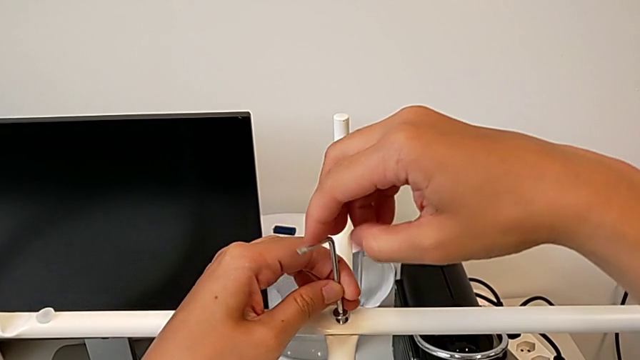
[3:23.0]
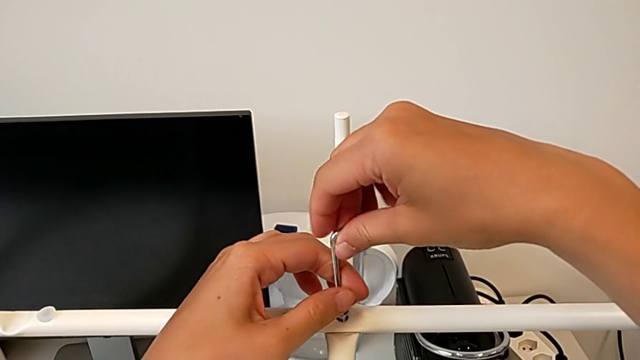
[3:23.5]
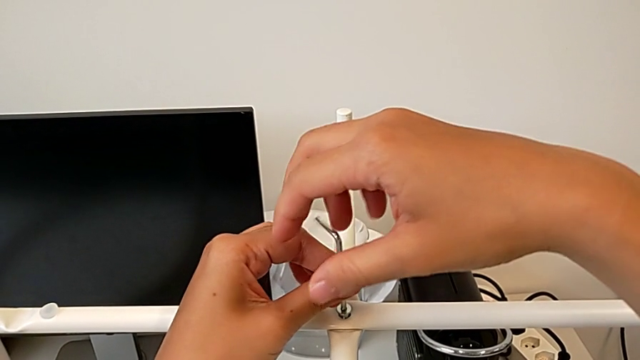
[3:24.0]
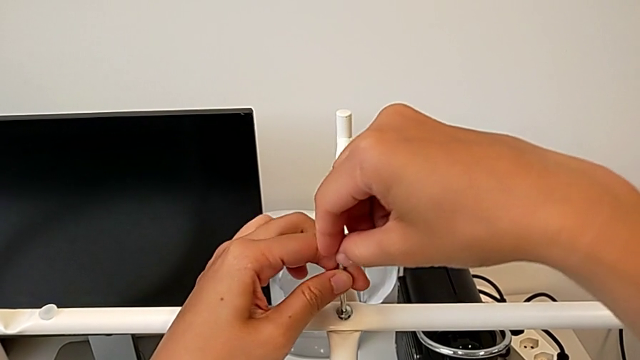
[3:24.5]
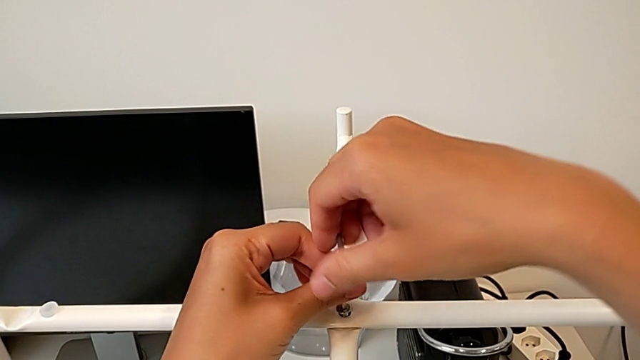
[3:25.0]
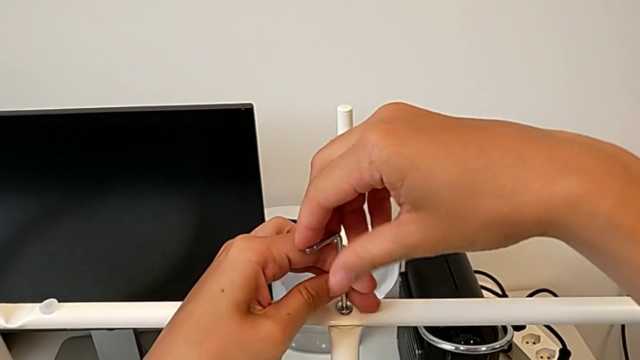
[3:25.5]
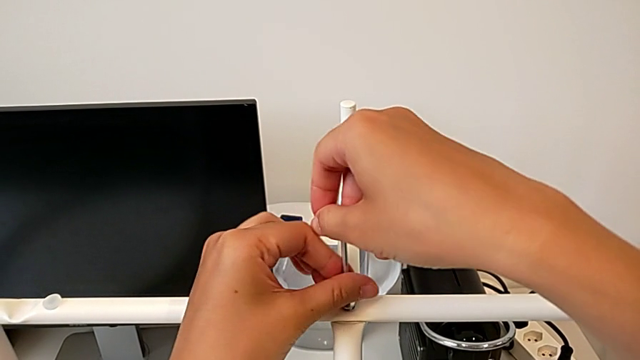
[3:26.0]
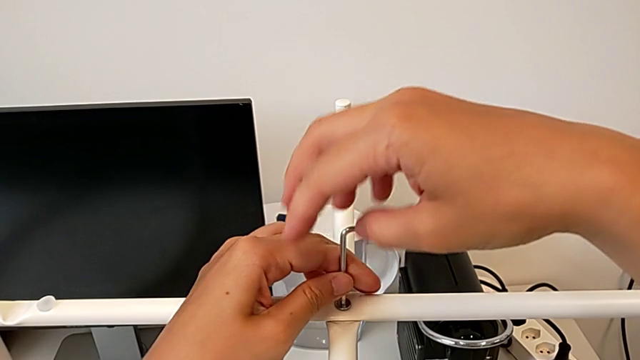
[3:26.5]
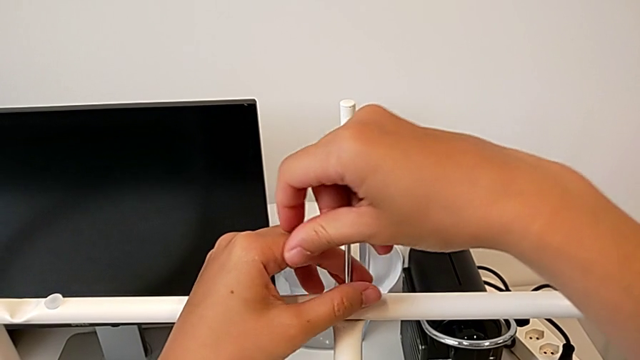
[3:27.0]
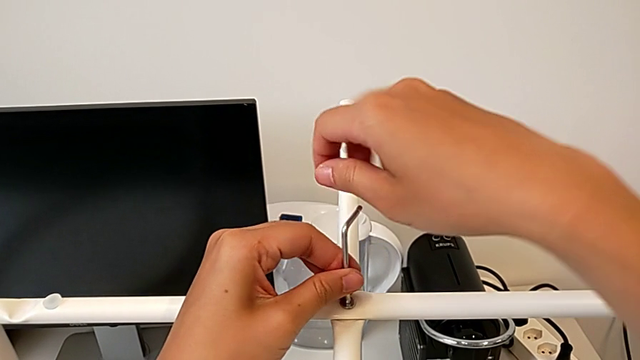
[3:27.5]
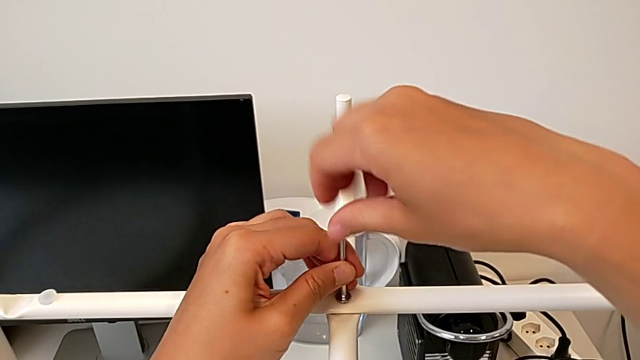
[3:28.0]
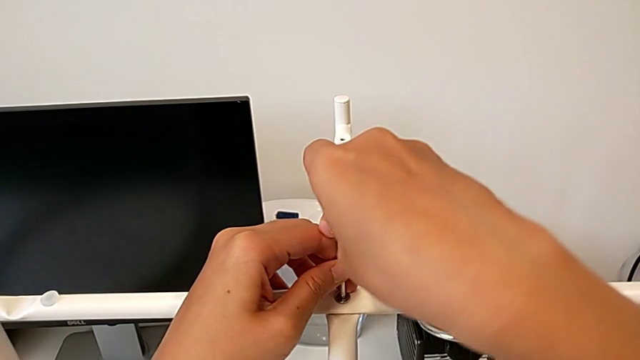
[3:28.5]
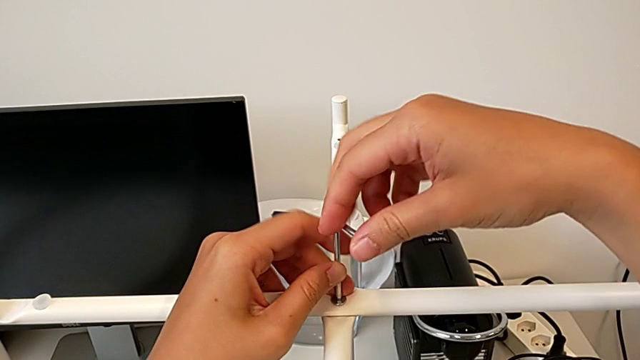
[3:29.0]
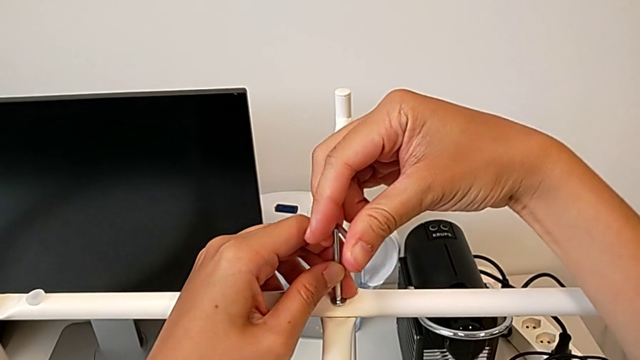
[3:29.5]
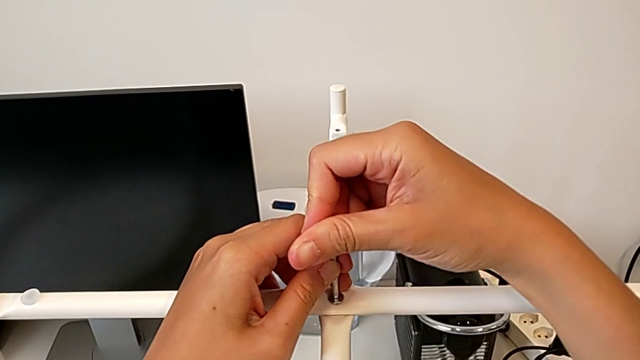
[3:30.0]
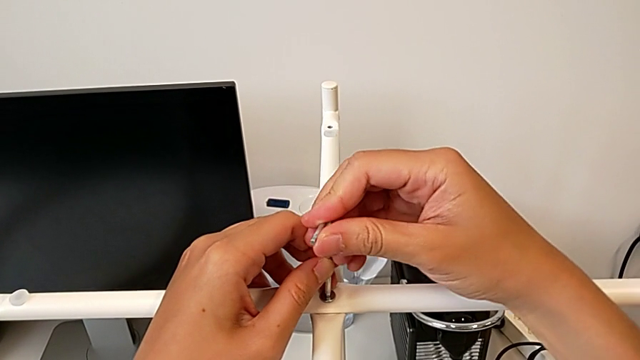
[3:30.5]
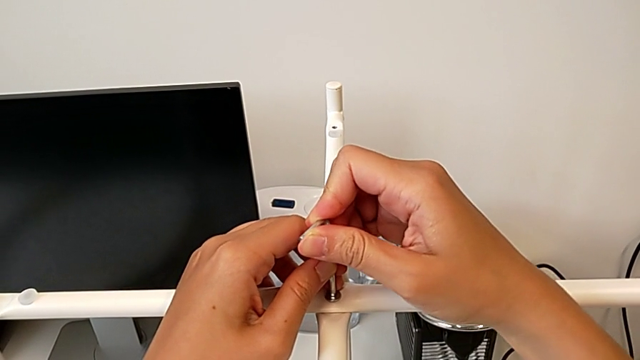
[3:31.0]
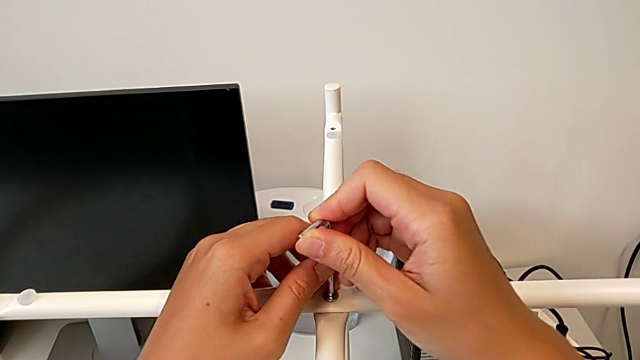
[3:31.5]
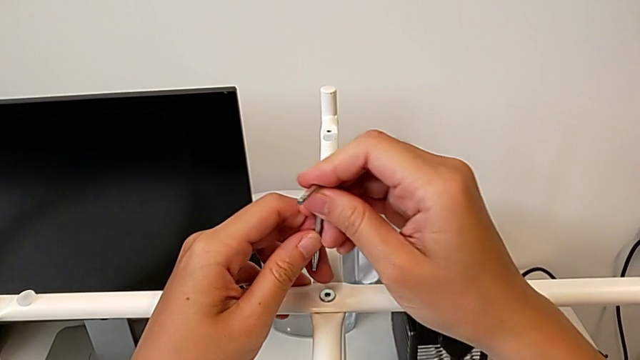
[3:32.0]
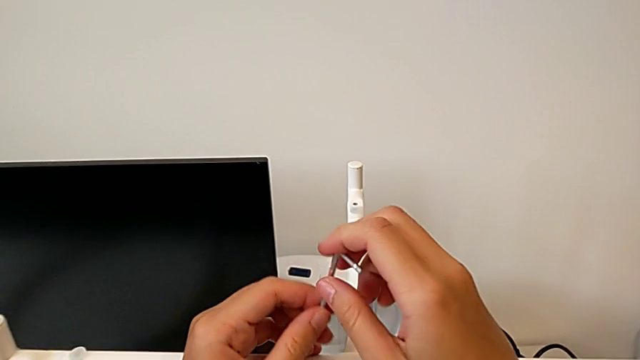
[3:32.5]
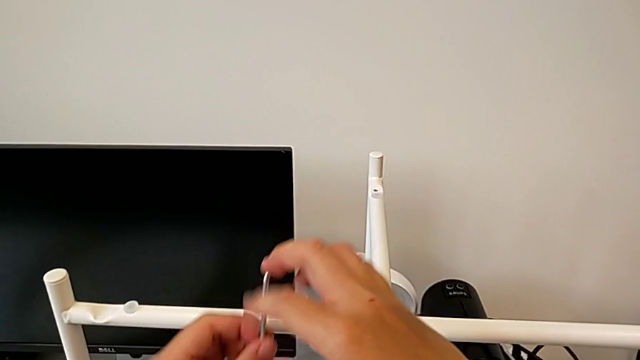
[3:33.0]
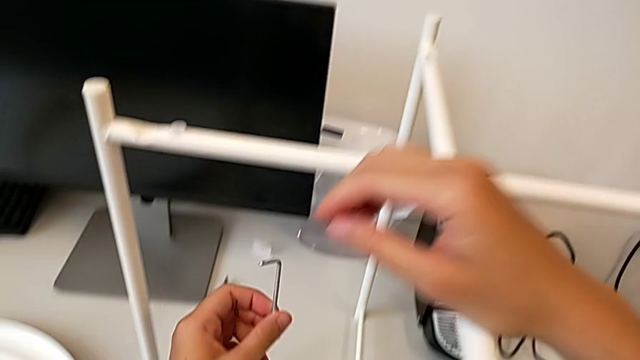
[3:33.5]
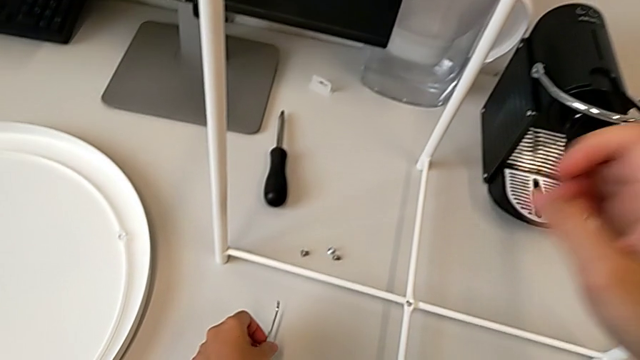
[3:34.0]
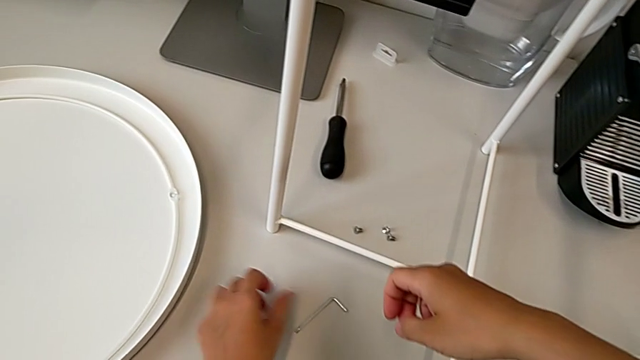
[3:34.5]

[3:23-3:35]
The camera wearer is screwing the top hex socket head of the legs. They keep screwing the hex socket head, withdraw the Allen wrench and place it.

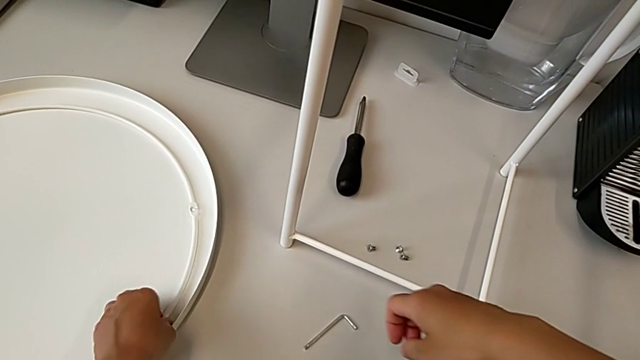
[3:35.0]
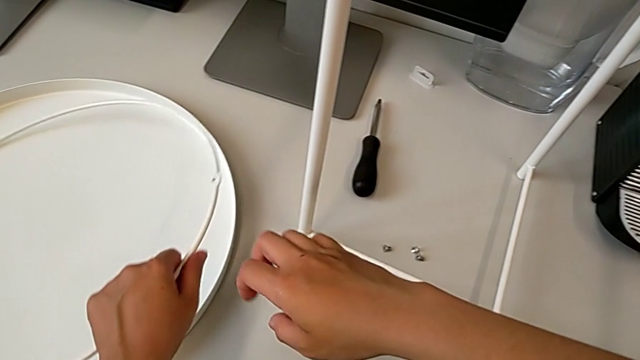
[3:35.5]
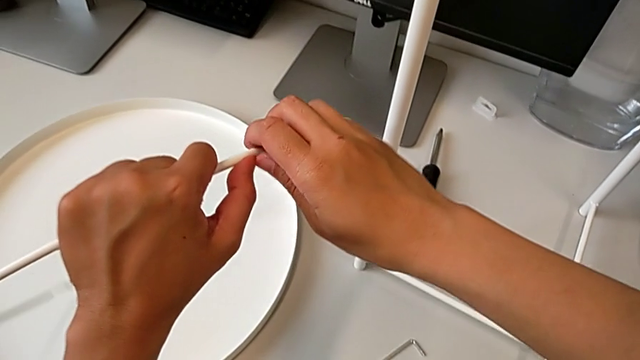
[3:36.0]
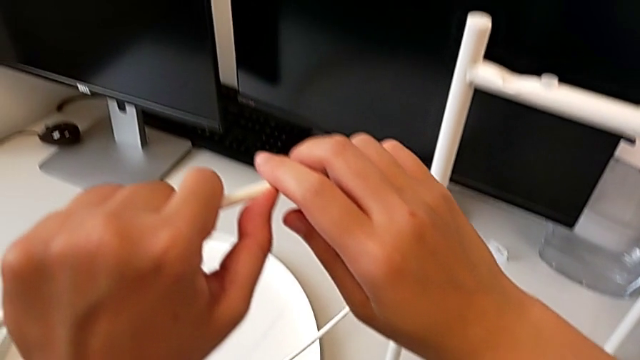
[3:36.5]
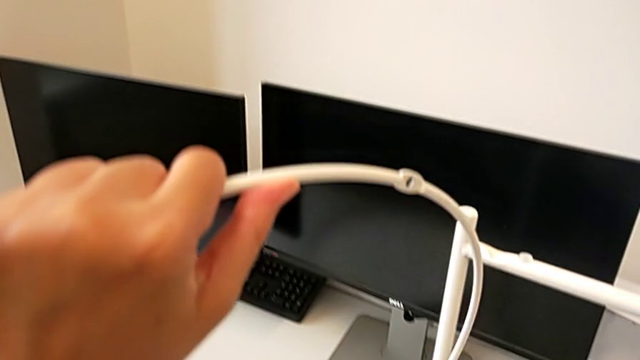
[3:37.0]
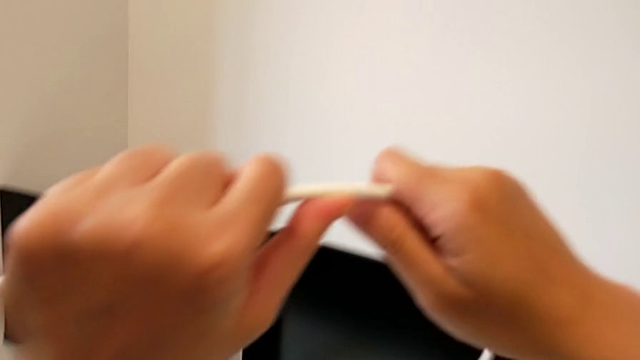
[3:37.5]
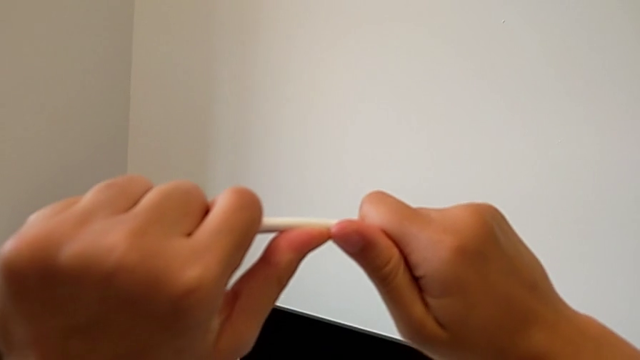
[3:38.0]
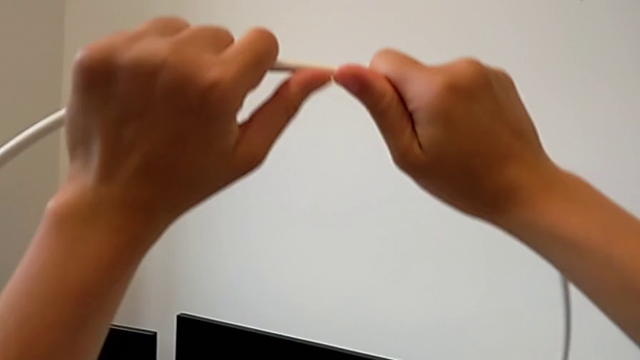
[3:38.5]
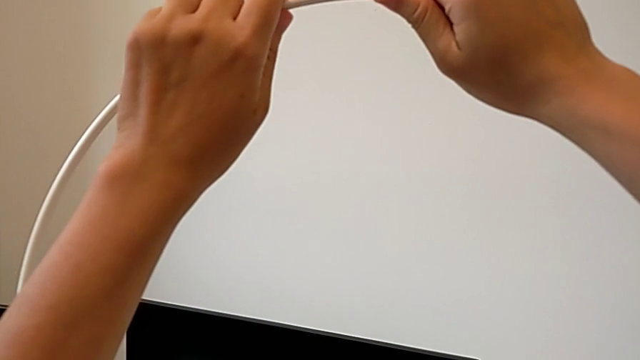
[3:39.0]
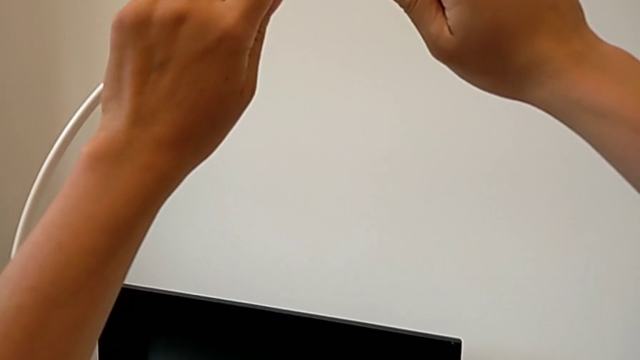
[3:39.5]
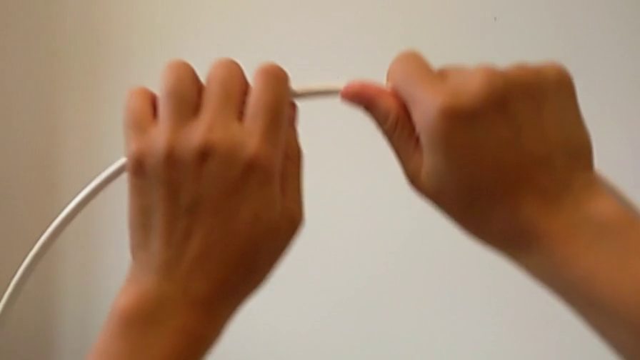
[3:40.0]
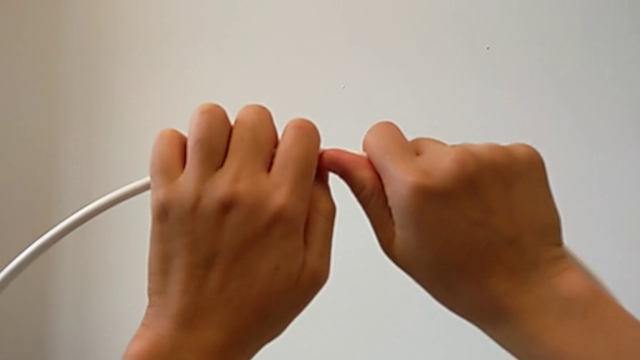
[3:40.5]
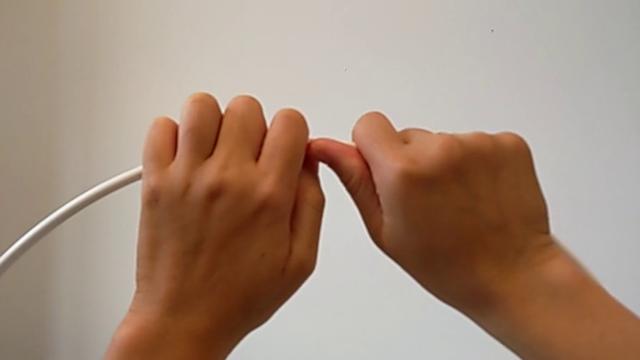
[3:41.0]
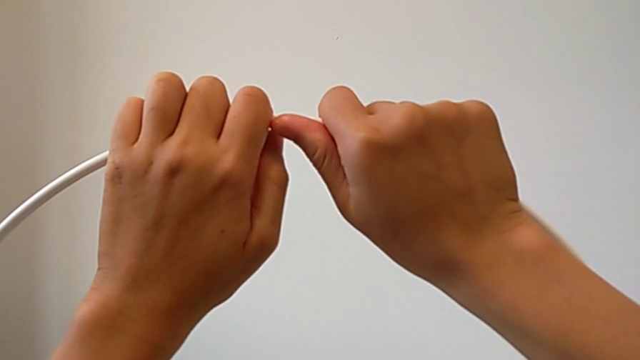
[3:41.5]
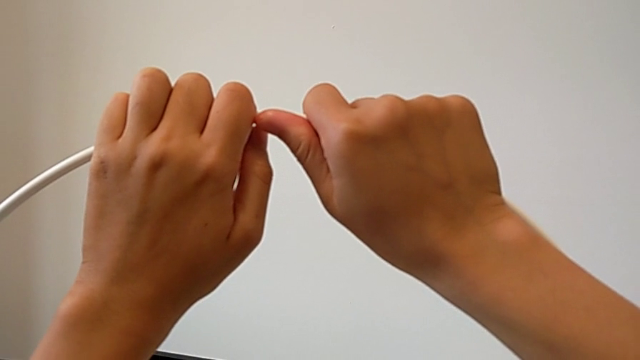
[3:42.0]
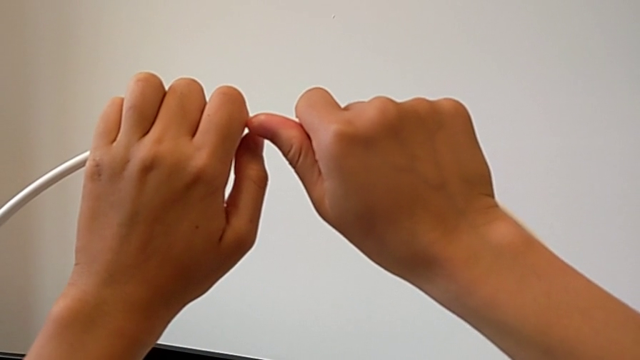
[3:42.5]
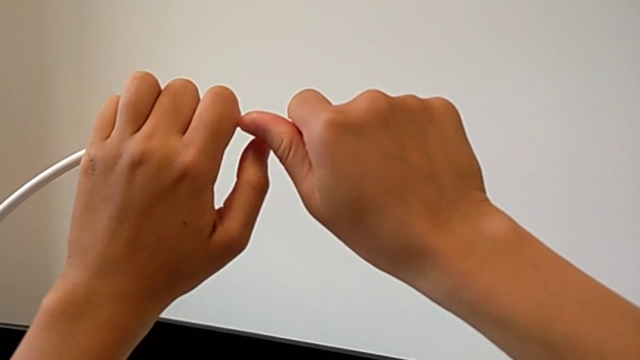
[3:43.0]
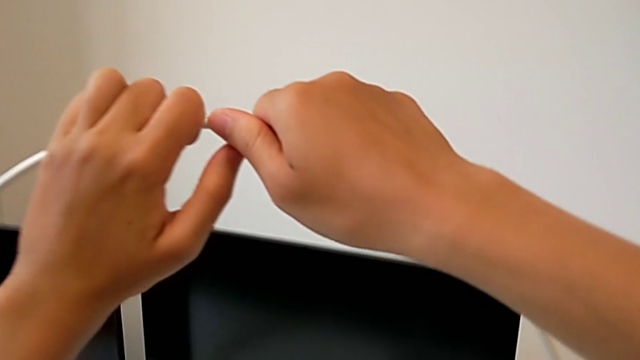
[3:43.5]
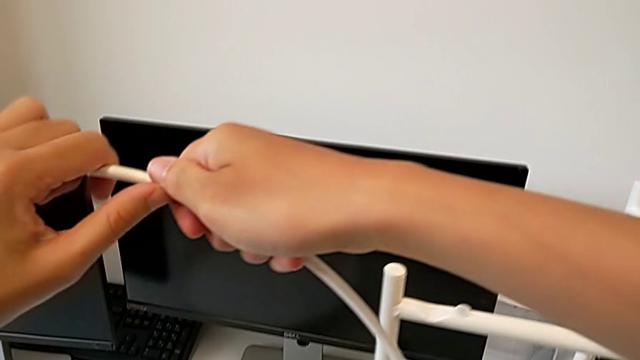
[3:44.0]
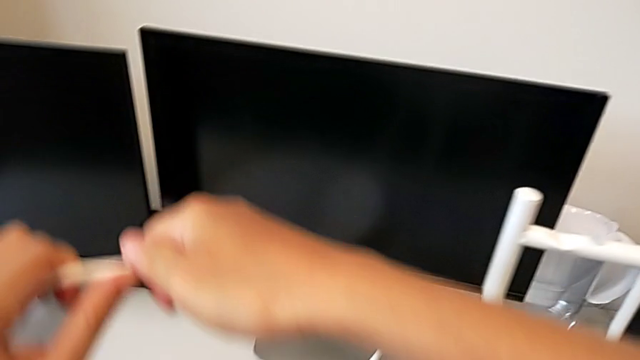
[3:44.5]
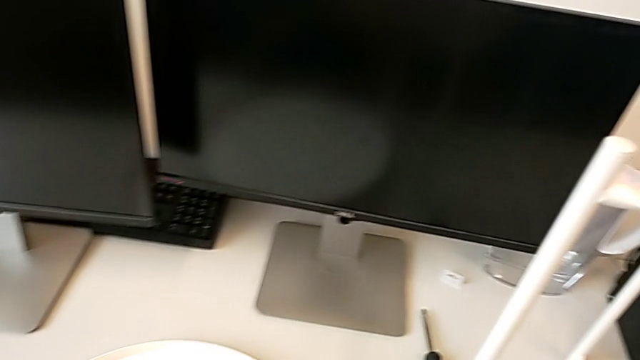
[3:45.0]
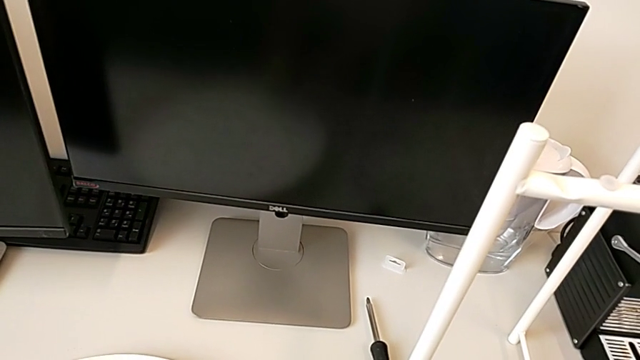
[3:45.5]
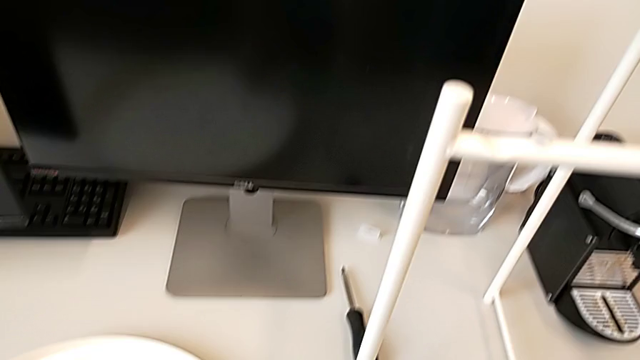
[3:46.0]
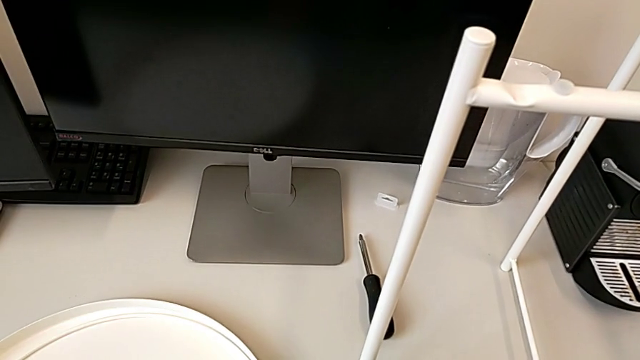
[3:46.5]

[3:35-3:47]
The camera wearer is screwing the bottom hex socket heads of the legs. They wrongly grab, lift and hold the circle, grab it and place it.
